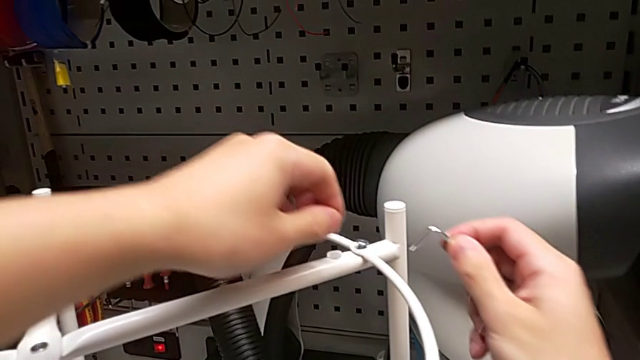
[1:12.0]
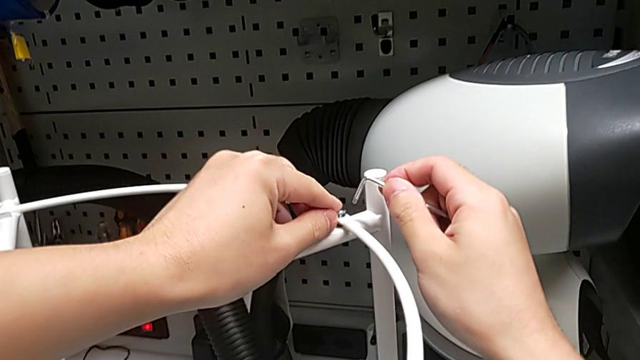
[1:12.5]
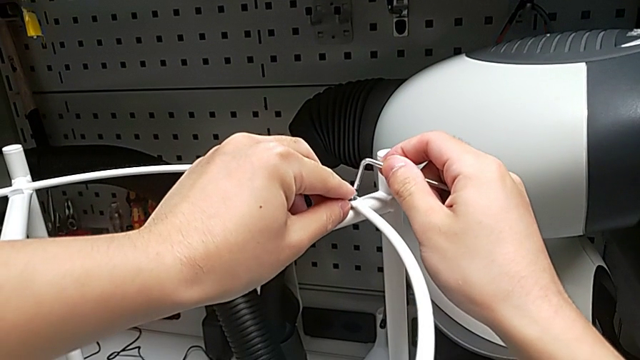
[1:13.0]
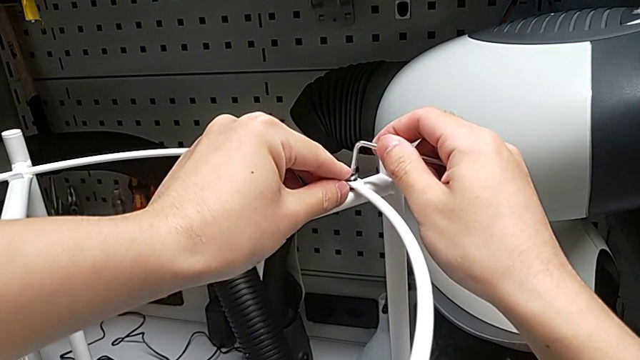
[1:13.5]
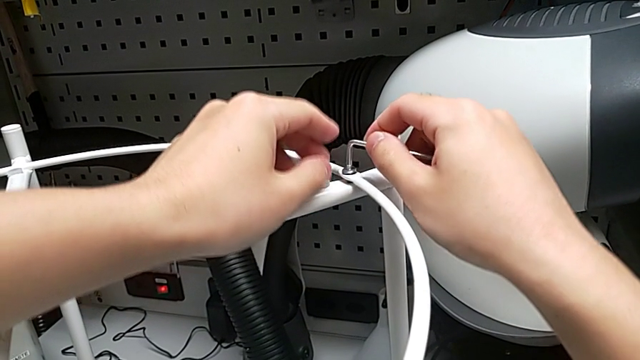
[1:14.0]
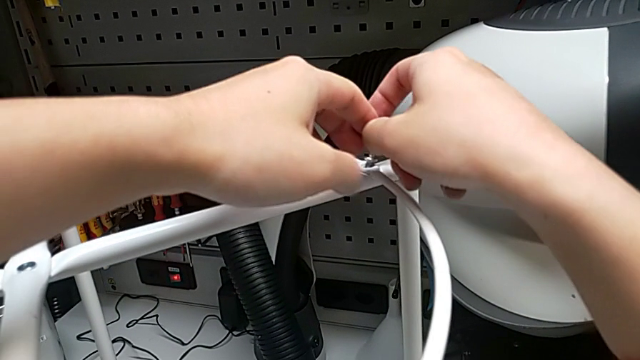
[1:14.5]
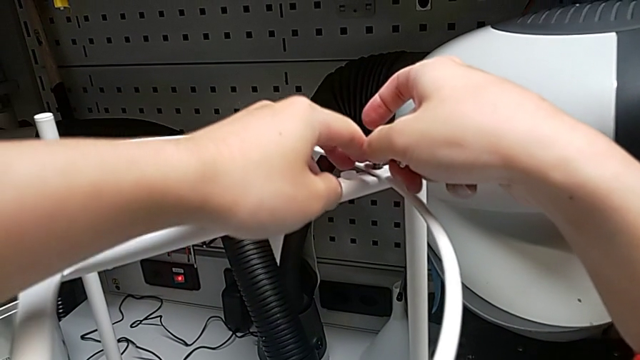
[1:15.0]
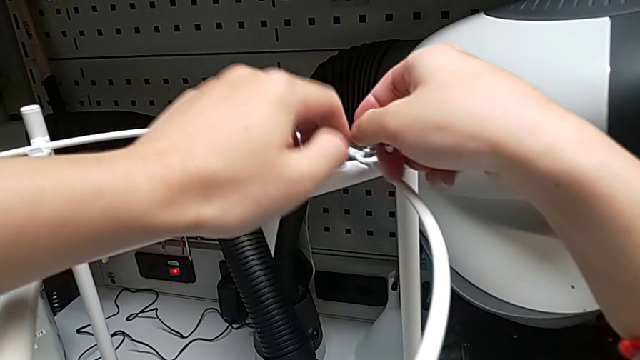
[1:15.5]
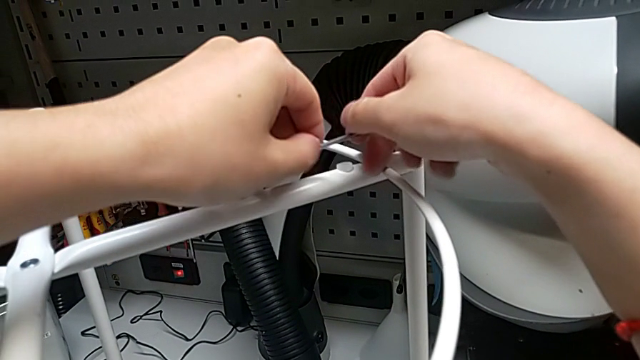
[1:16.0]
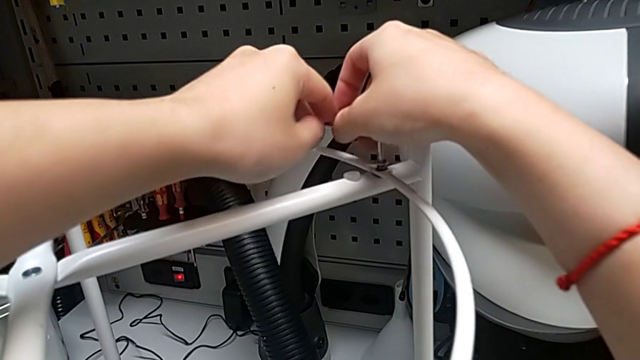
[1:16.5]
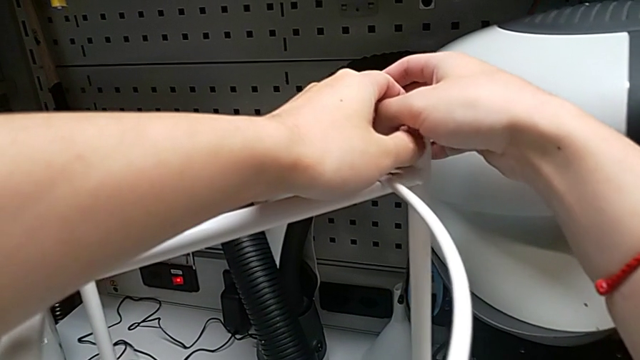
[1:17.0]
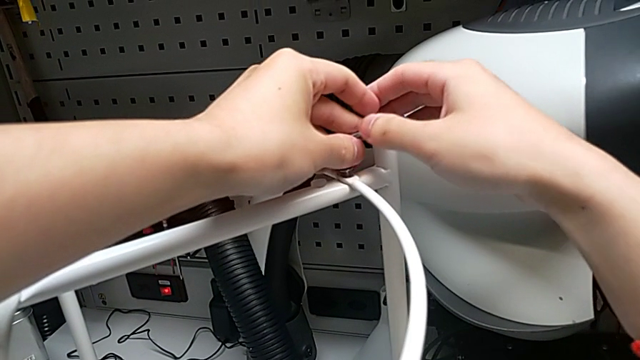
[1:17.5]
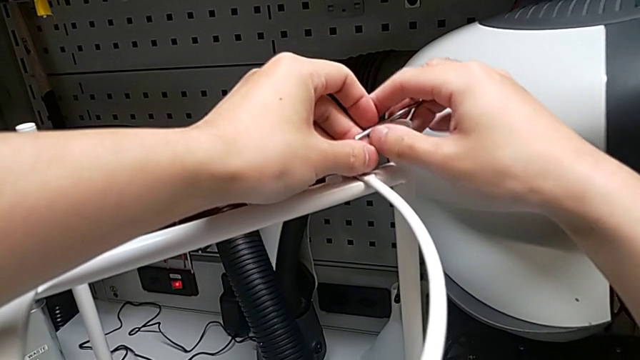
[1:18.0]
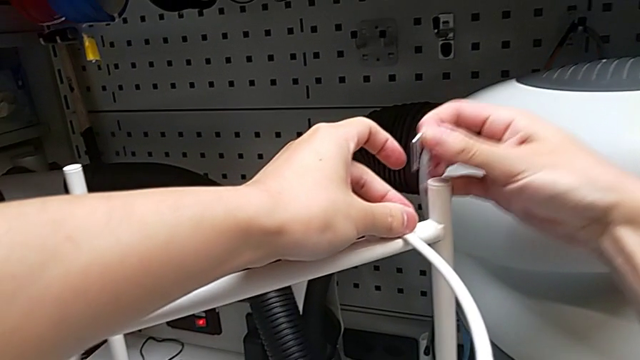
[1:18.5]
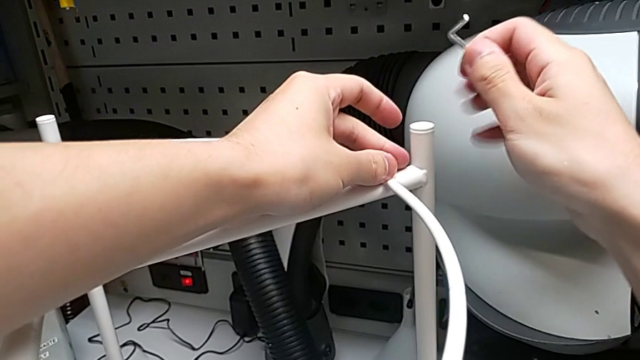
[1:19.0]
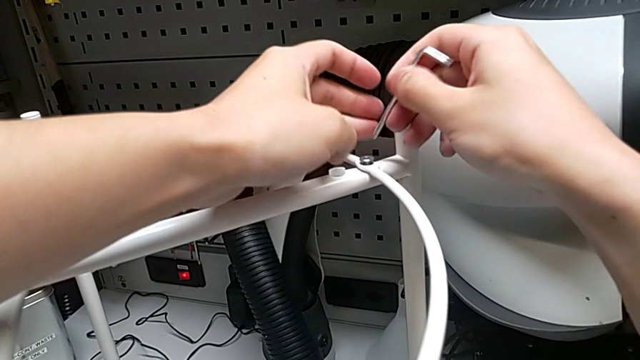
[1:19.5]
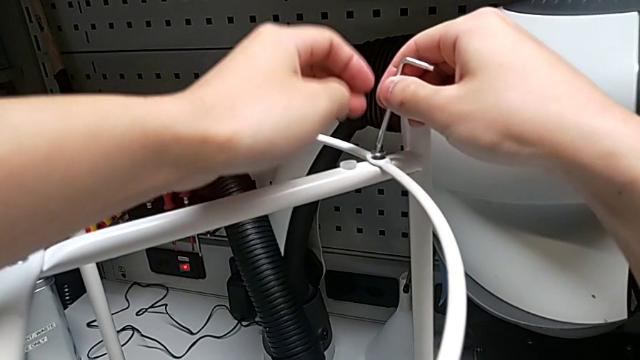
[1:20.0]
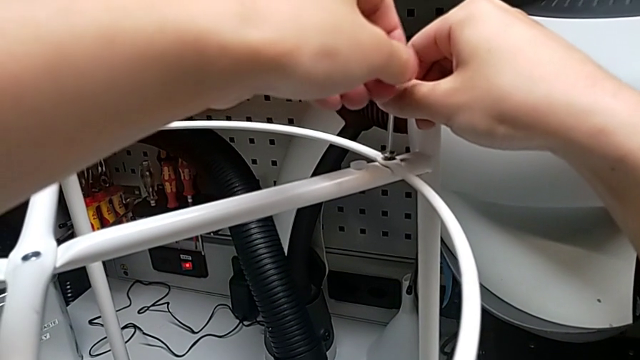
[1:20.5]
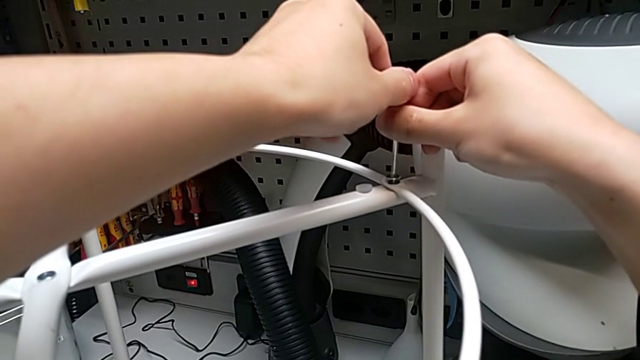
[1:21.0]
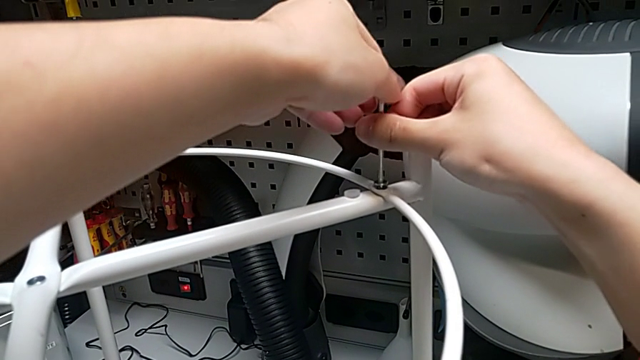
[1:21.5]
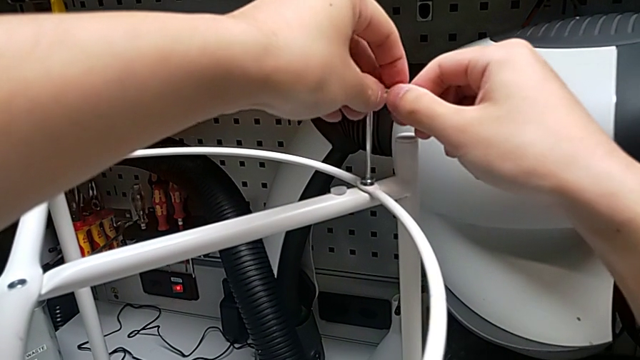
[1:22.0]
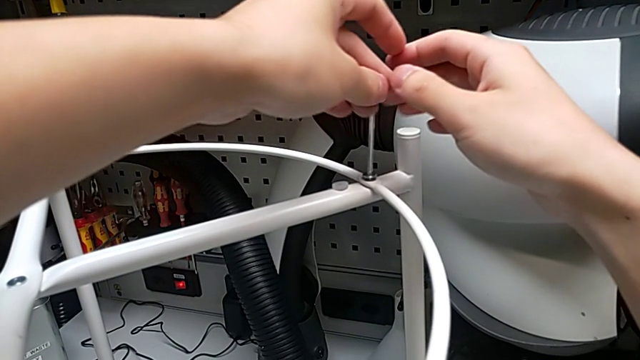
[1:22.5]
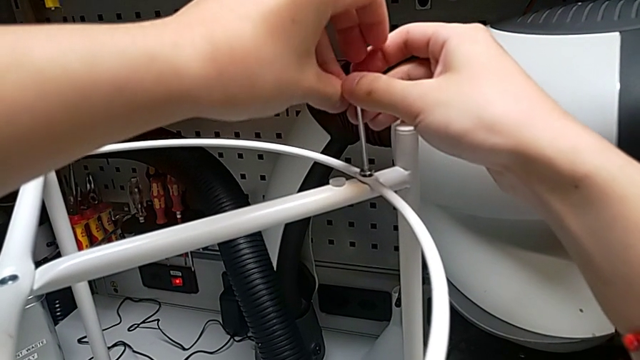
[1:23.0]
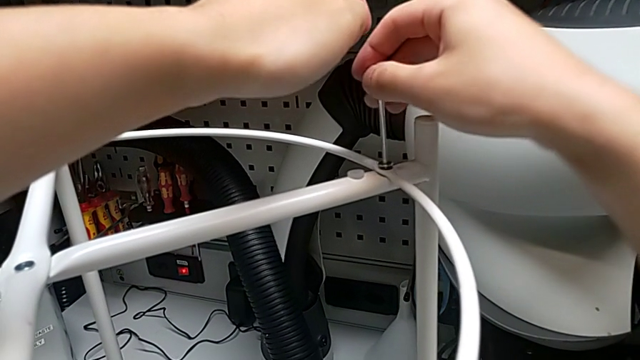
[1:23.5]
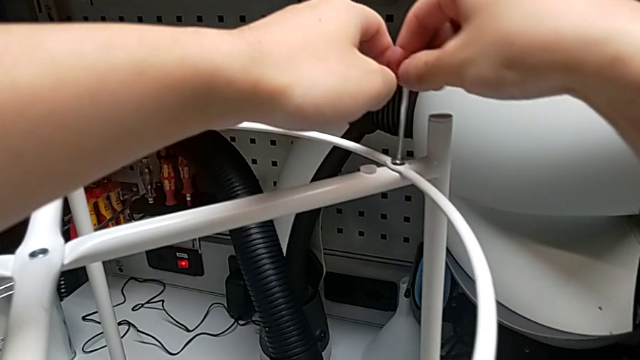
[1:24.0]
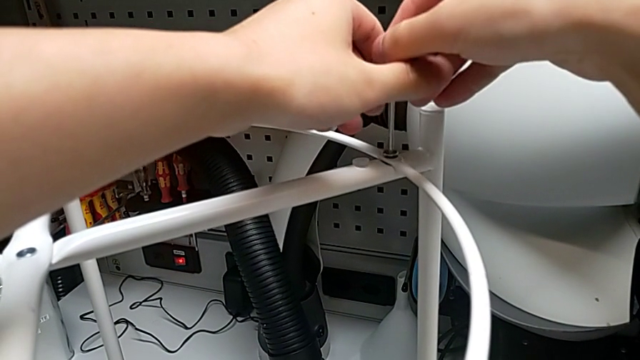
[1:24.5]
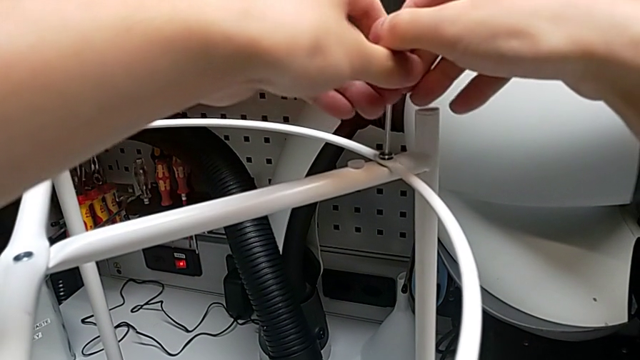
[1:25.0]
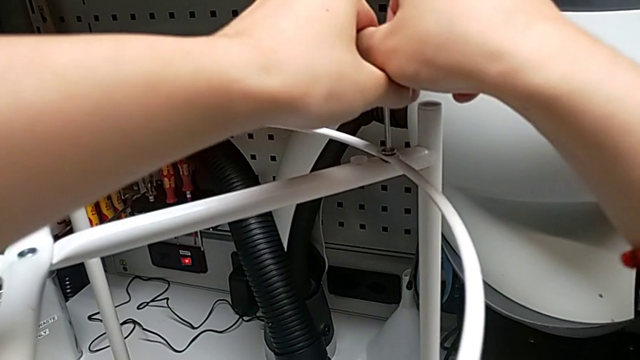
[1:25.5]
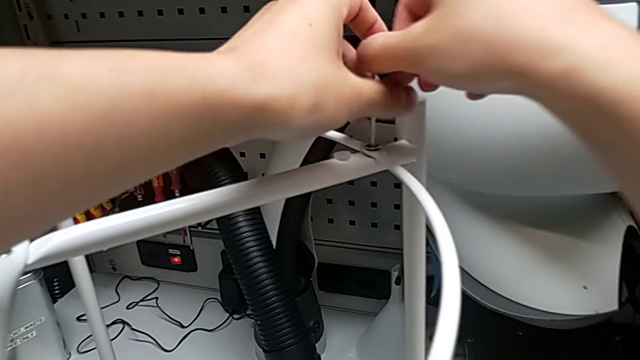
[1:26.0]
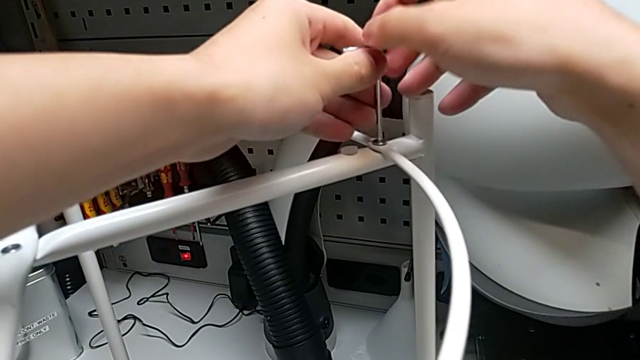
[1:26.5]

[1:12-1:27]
The camera wearer is assembling the circle. They insert the Allen wrench and begin to screw the hex socket head.

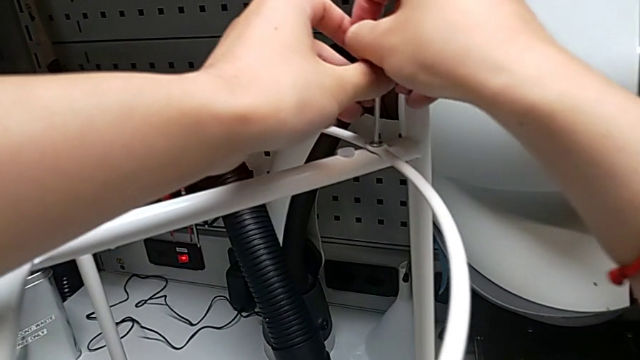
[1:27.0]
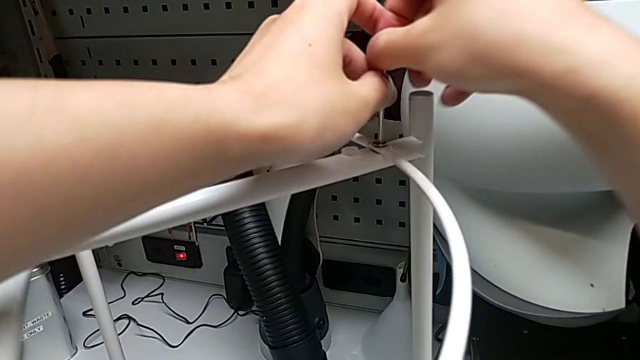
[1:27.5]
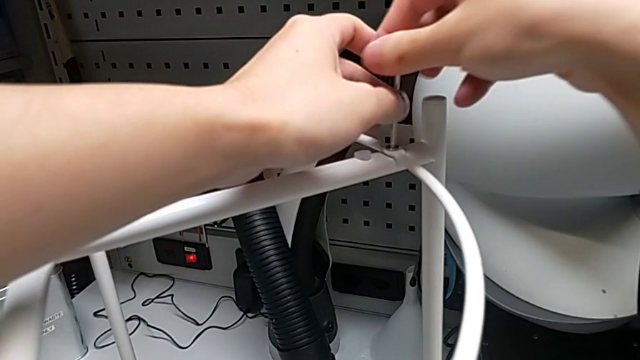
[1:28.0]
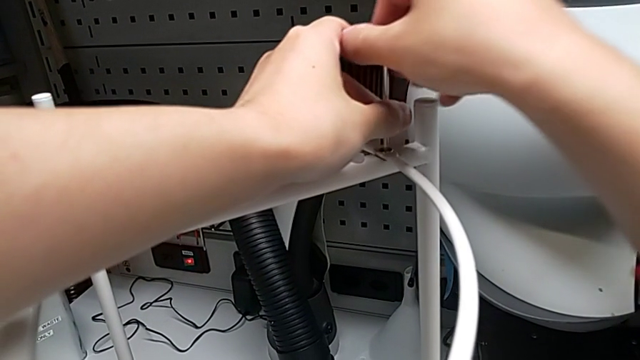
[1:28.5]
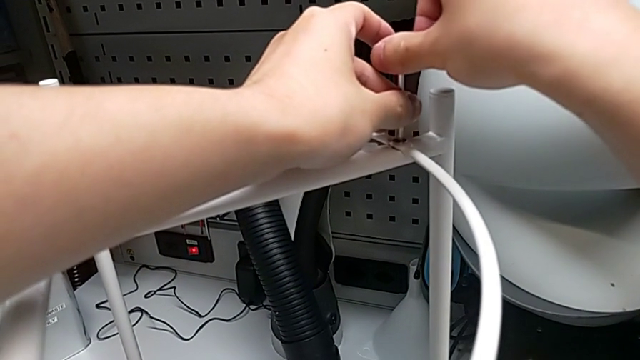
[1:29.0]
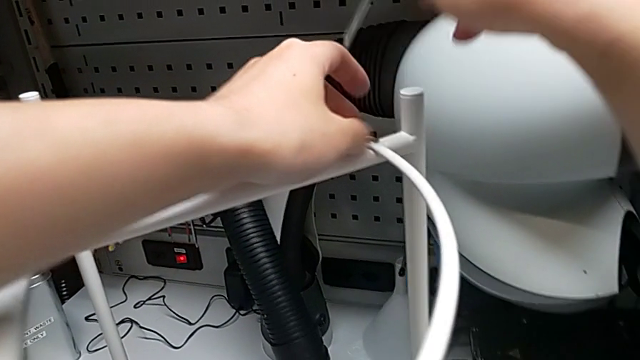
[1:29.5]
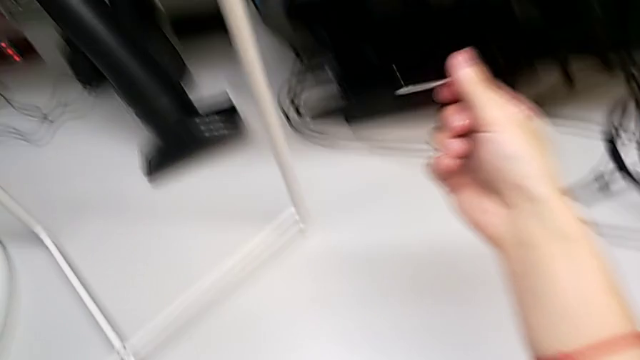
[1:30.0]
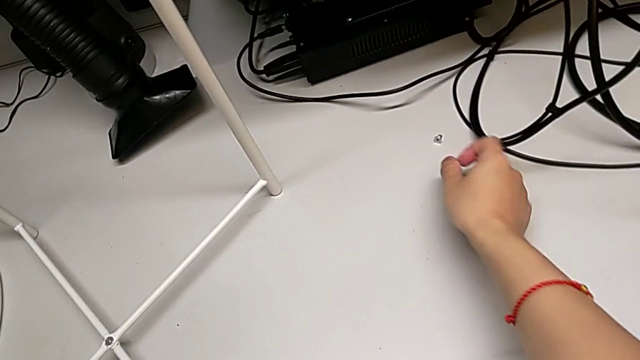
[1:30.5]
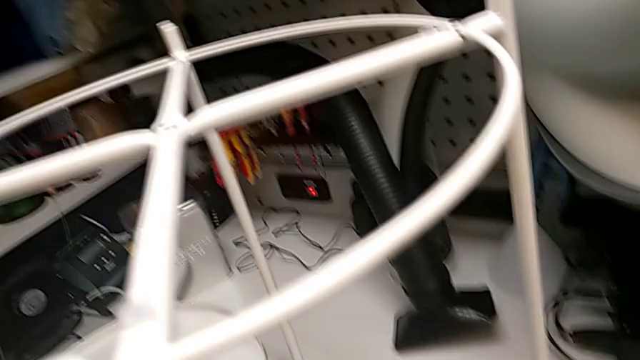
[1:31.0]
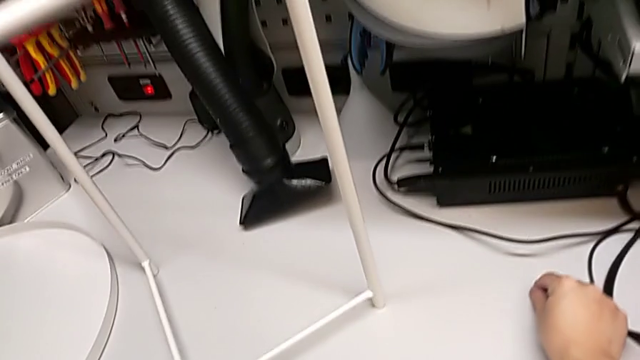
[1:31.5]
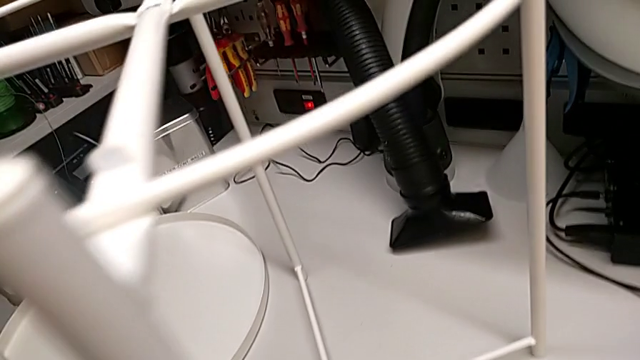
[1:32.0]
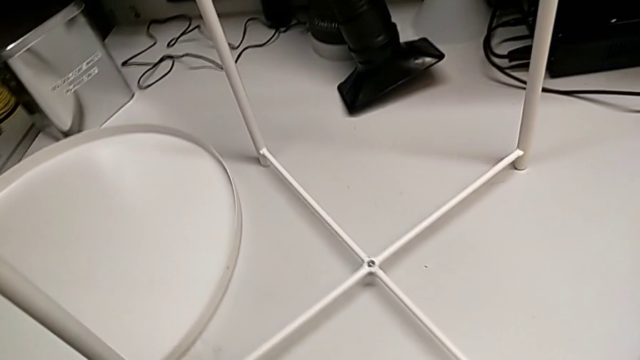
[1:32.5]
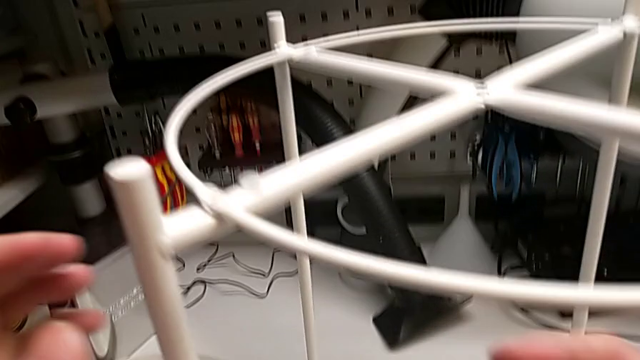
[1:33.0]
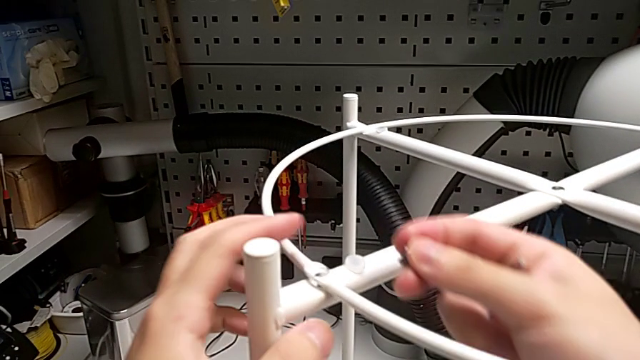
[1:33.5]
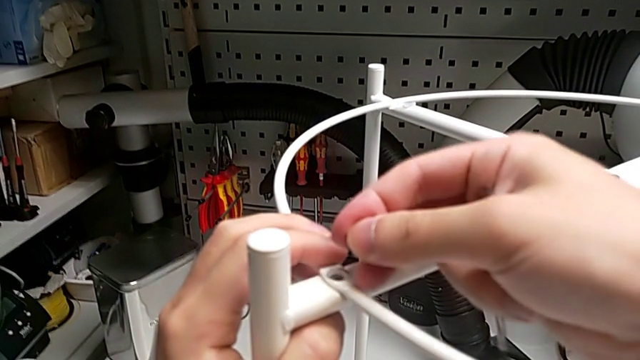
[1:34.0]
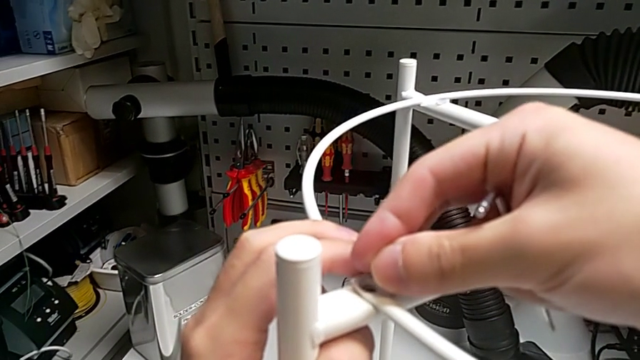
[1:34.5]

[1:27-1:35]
The camera wearer is assembling the circle. They screw the hex socket head, withdraw the Allen wrench, grab the hex socket head, approach the circle and place the hex socket head.
